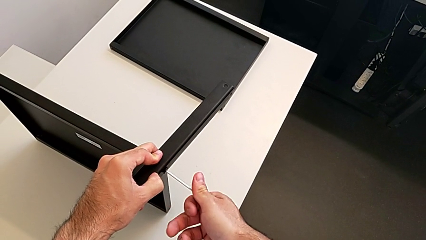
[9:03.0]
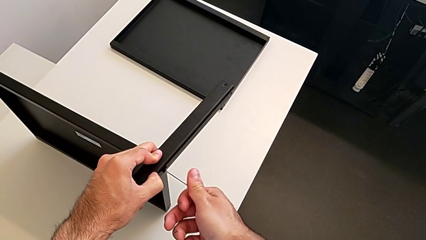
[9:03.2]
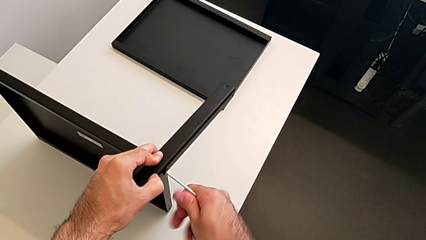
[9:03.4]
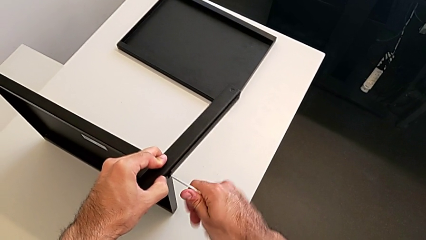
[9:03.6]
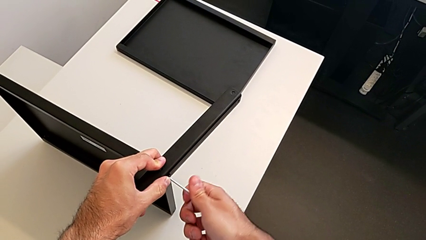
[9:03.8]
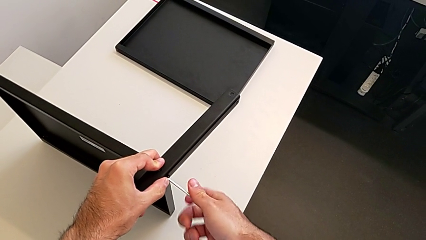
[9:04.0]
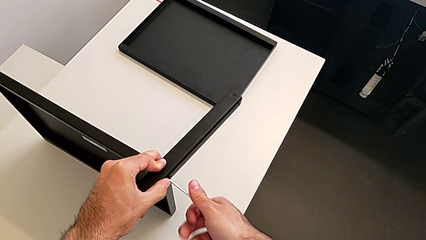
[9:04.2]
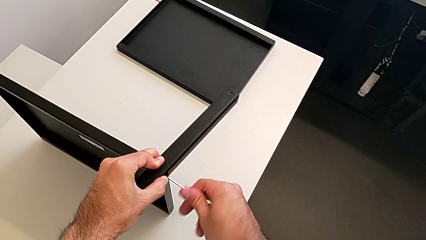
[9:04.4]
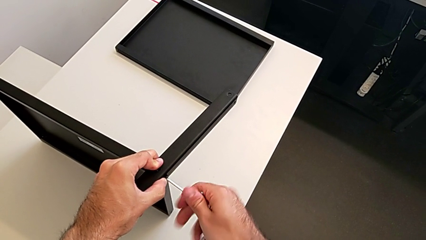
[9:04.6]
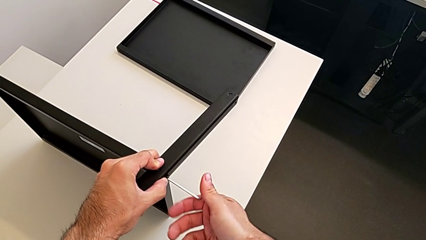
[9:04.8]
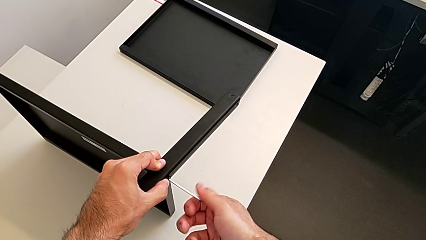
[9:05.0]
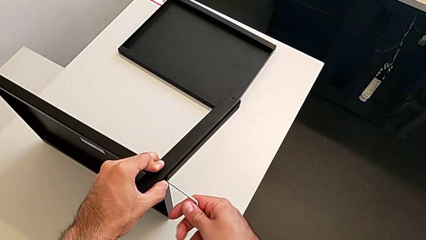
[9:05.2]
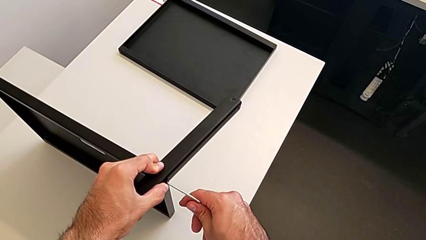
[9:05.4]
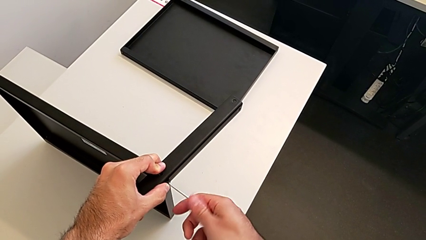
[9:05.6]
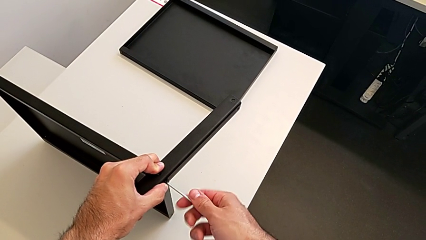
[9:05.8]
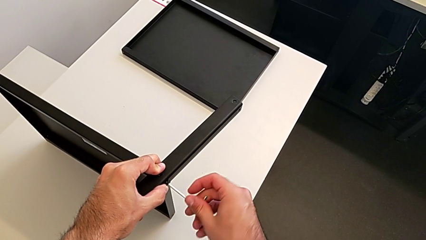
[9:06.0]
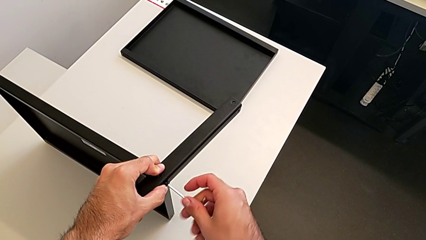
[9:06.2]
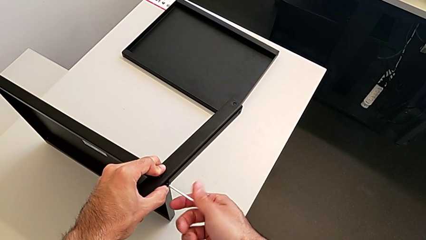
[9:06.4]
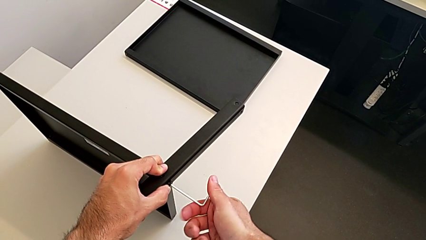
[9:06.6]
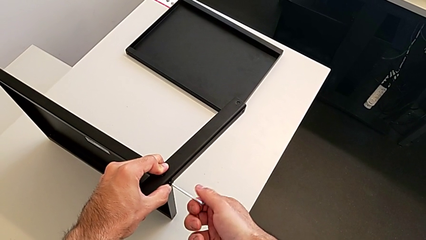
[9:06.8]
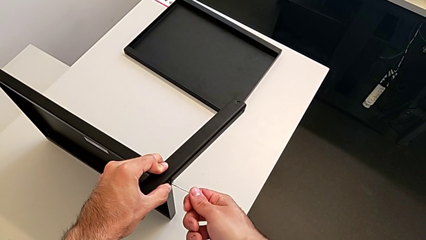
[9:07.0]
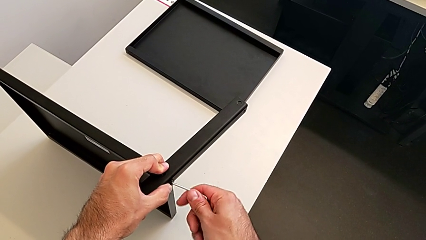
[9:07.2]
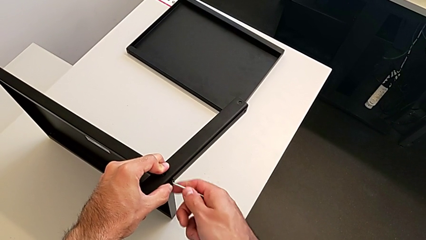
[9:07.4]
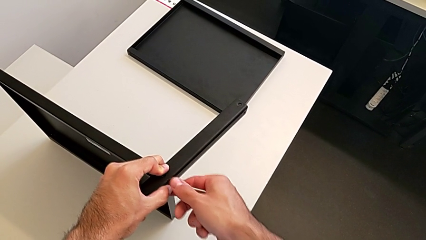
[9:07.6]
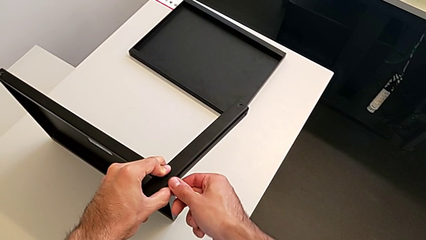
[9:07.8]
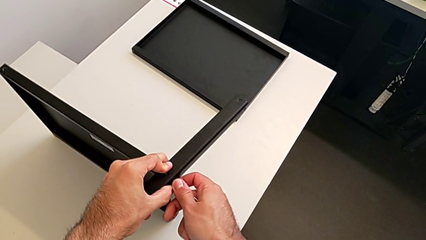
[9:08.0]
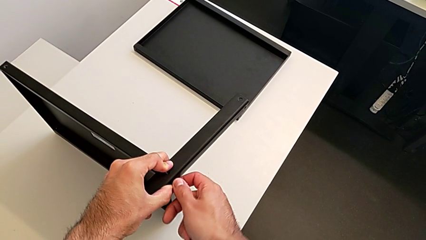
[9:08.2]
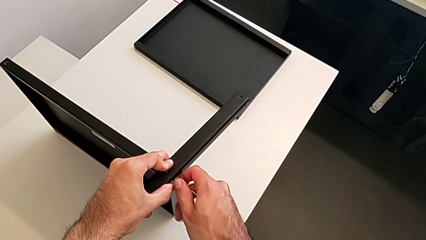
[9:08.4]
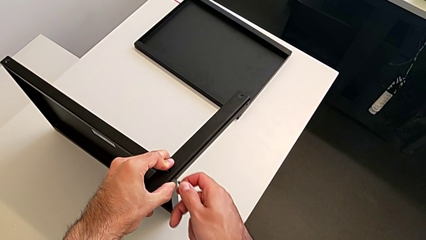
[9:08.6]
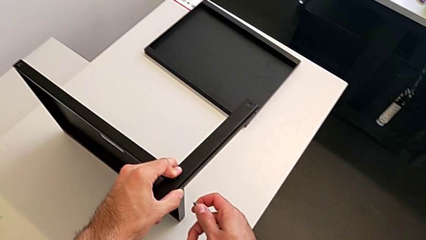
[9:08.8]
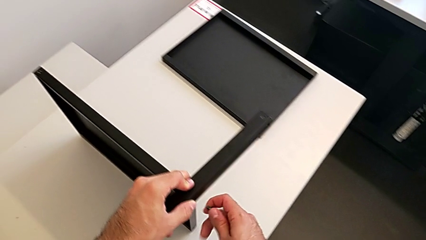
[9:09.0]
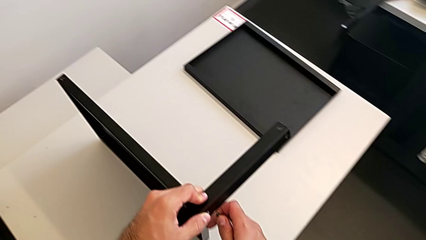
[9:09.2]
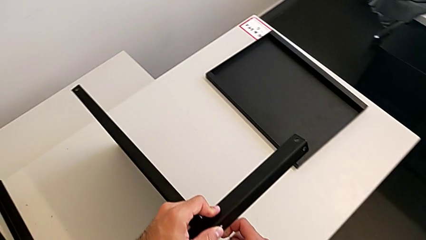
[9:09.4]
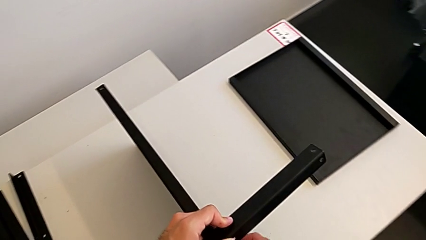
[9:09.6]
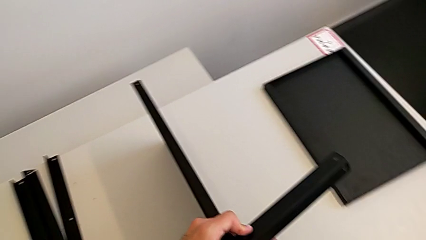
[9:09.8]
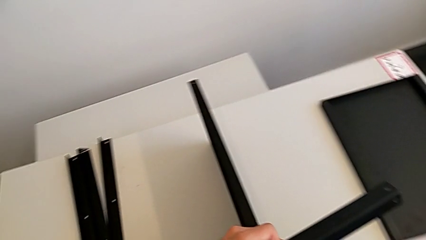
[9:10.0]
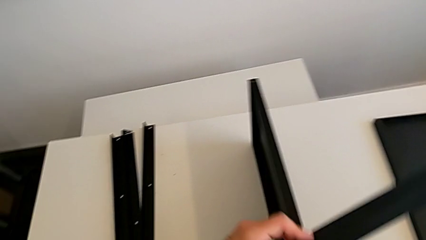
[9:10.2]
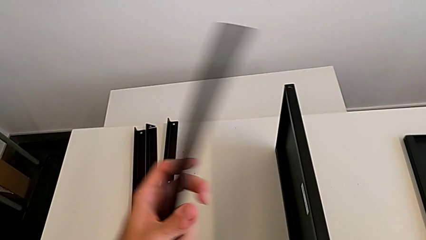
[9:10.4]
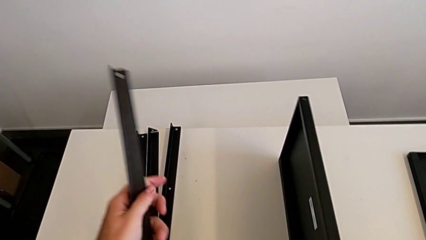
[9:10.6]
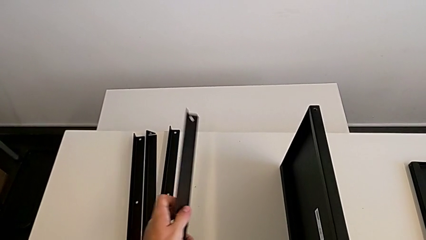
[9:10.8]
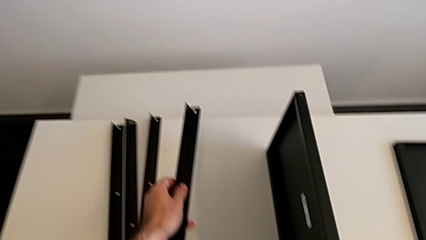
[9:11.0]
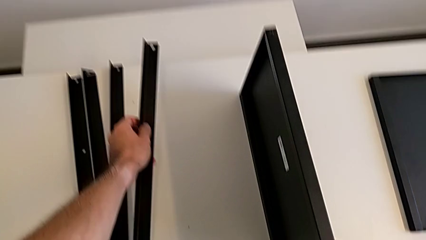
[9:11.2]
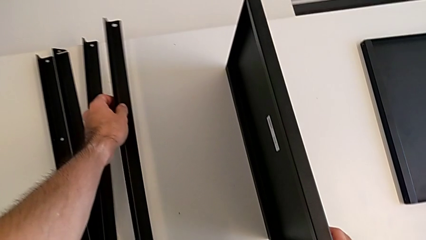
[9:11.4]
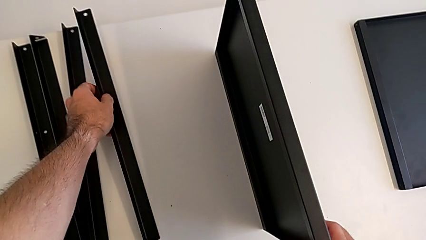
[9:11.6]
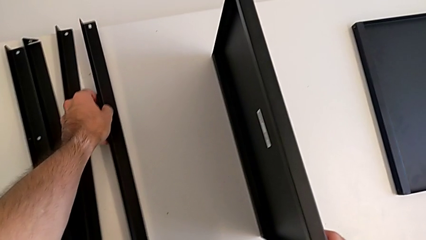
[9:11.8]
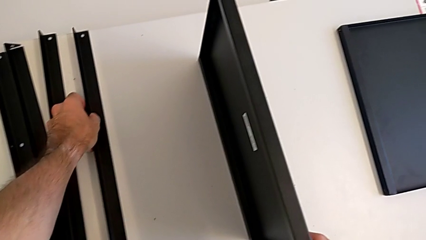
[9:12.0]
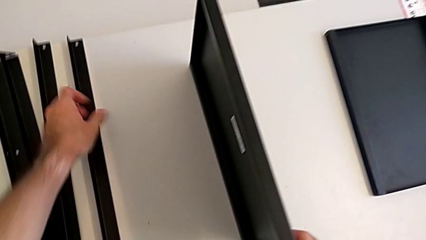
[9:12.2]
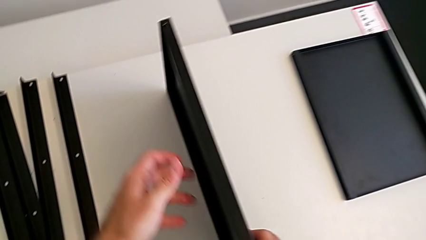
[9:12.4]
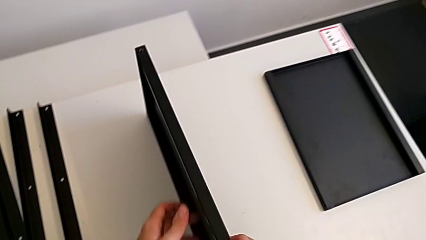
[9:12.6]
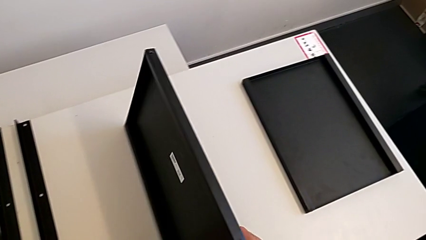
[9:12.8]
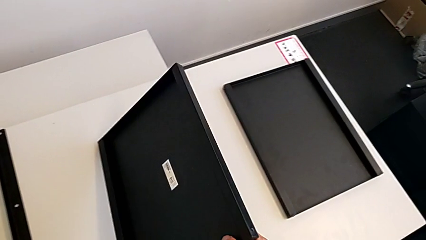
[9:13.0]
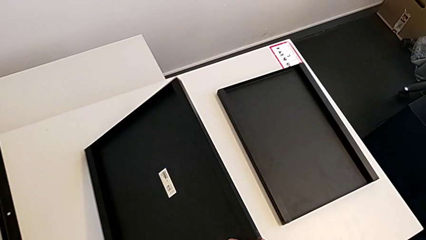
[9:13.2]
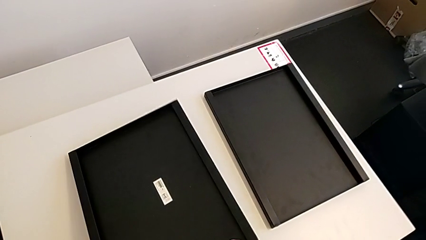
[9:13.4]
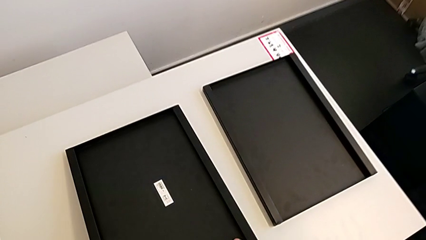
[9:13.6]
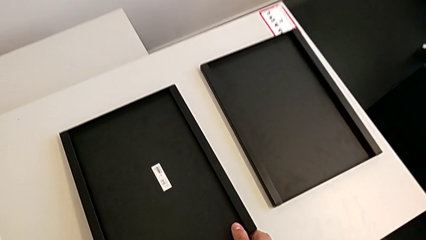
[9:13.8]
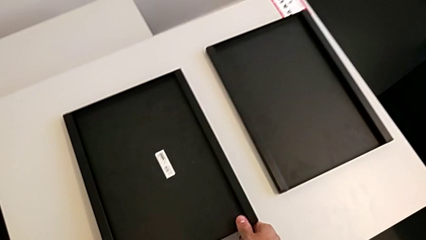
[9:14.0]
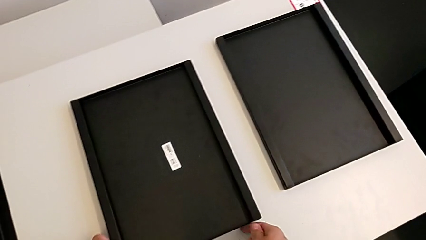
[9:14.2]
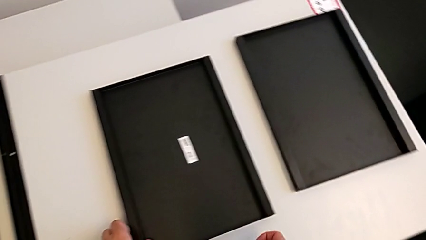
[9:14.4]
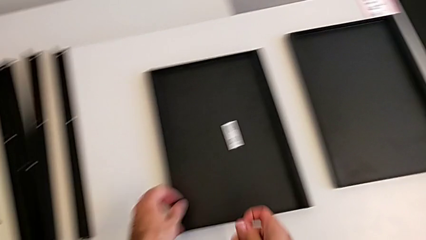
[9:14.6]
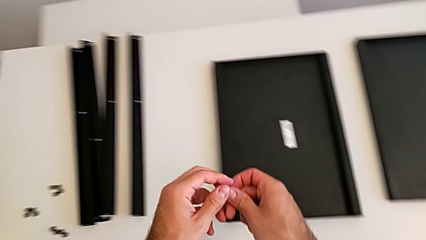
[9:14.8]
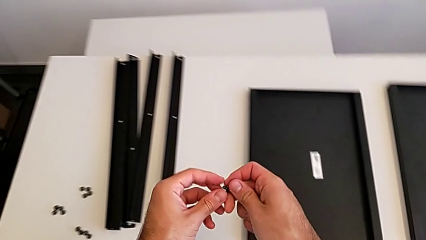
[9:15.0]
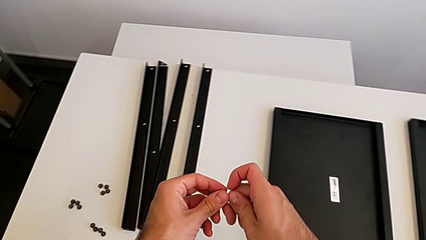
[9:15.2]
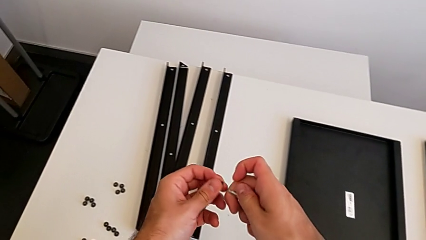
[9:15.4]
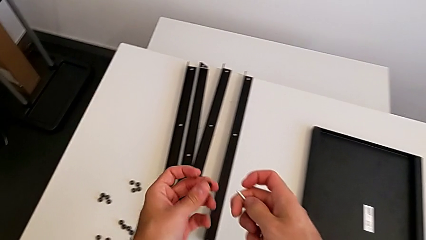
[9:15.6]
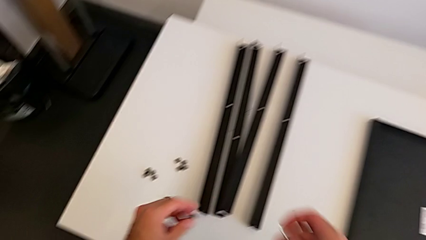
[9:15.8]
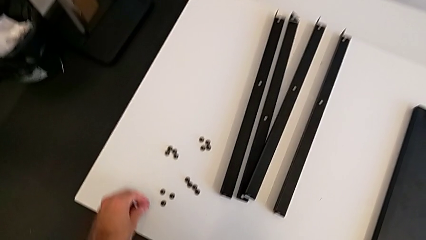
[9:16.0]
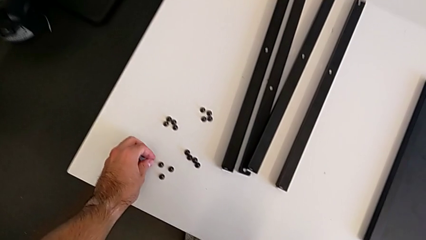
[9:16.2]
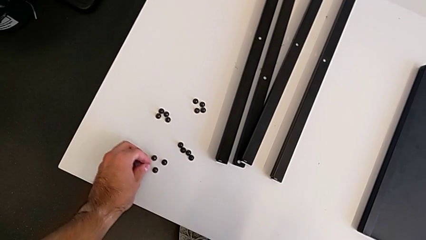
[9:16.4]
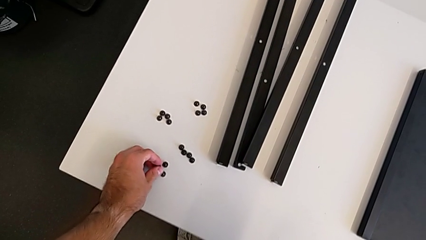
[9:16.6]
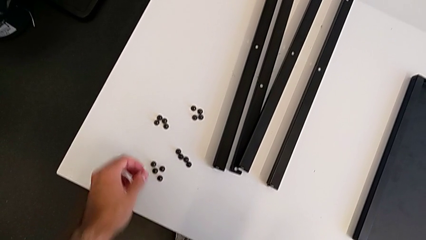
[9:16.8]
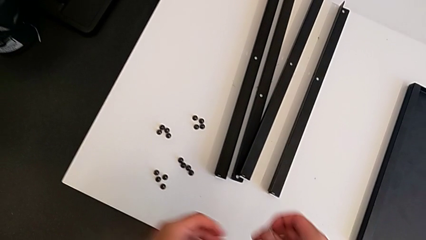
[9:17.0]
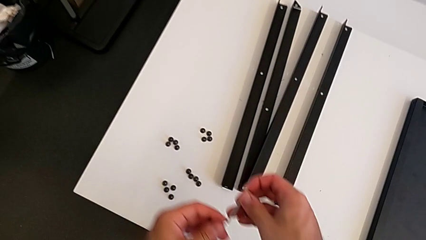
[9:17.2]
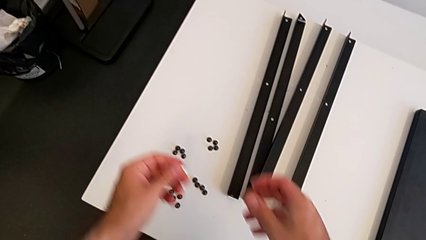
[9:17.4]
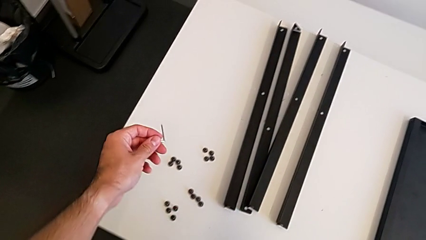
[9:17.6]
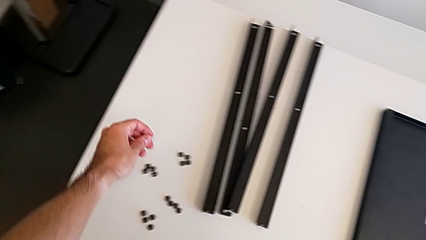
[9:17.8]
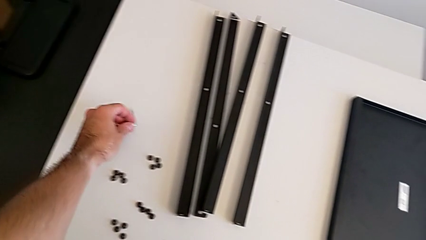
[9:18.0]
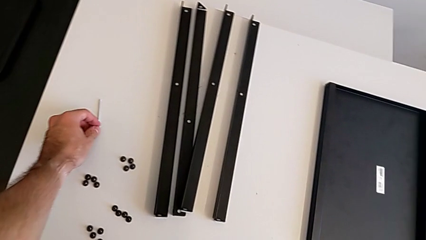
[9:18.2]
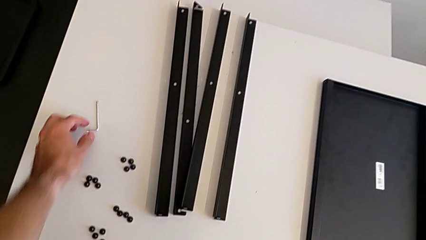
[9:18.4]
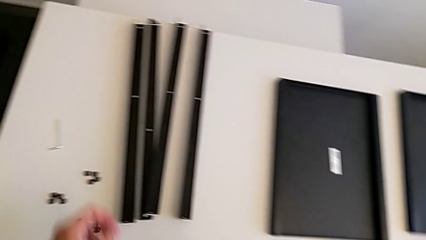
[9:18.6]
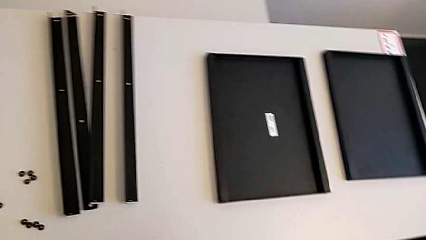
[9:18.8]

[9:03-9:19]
The camera wearer is assembling the fourth leg with the Allen key. They unscrew the hex socket head, withdraw the Allen wrench with the right hand, disassemble the hex socket head with the right hand, disassemble the leg, place it, place the nightstand, place the hex socket head and place the Allen wrench.
